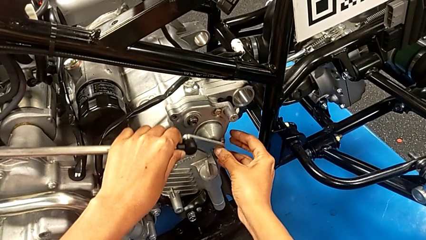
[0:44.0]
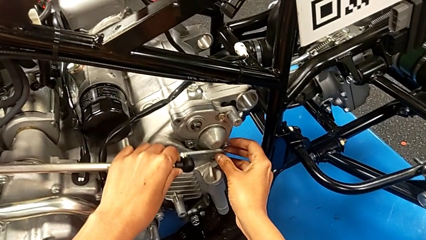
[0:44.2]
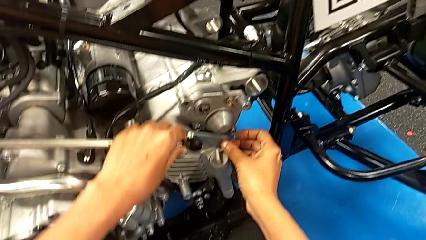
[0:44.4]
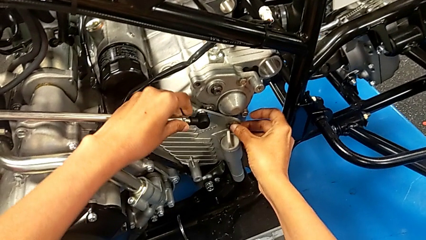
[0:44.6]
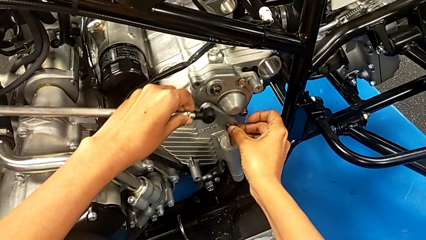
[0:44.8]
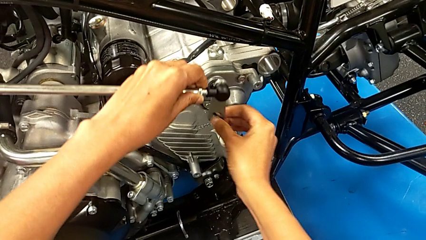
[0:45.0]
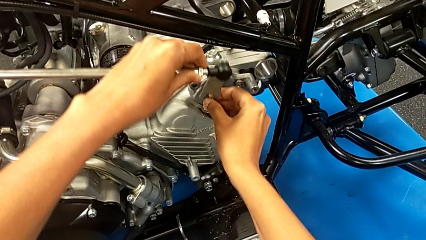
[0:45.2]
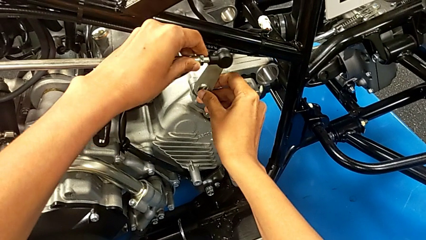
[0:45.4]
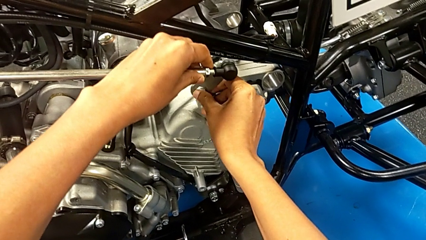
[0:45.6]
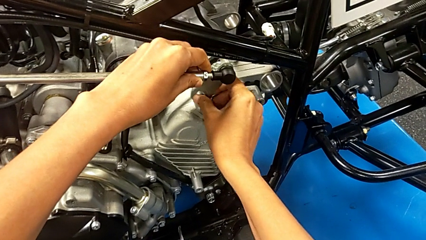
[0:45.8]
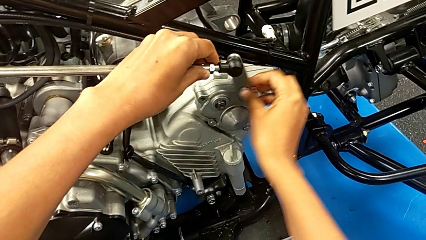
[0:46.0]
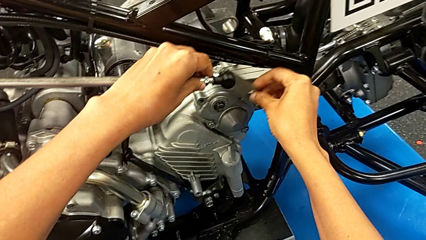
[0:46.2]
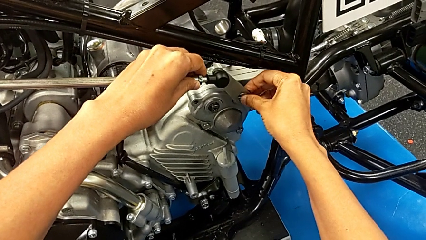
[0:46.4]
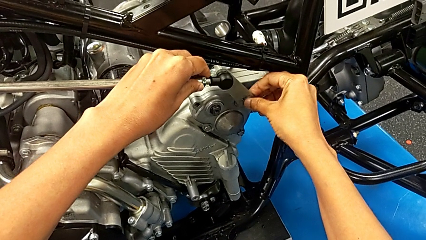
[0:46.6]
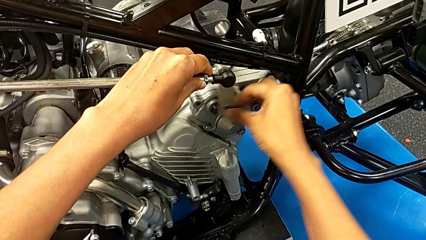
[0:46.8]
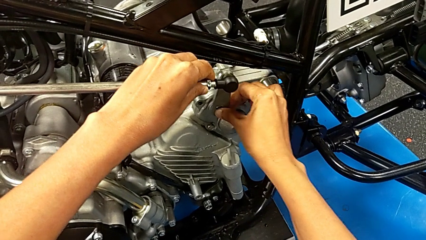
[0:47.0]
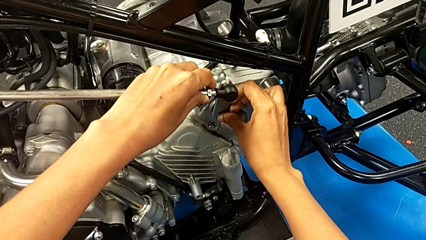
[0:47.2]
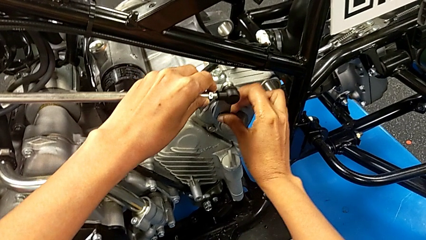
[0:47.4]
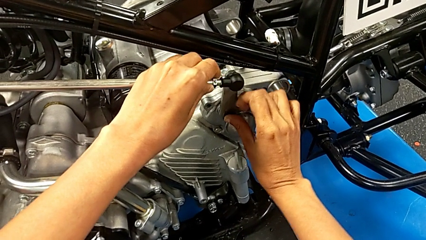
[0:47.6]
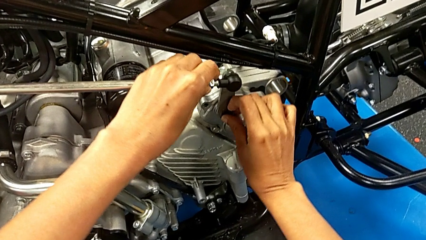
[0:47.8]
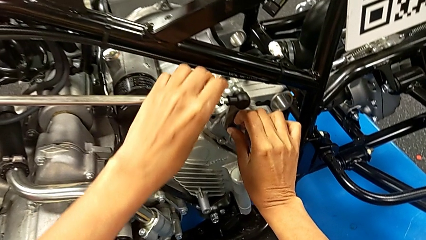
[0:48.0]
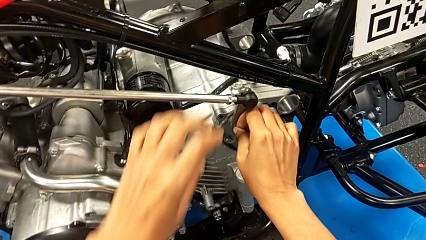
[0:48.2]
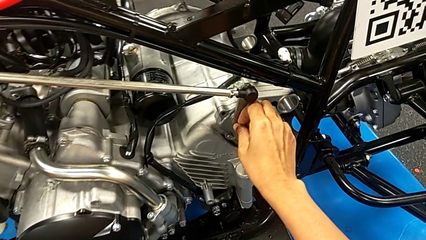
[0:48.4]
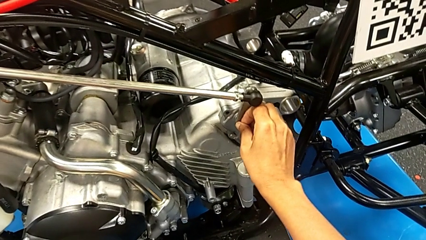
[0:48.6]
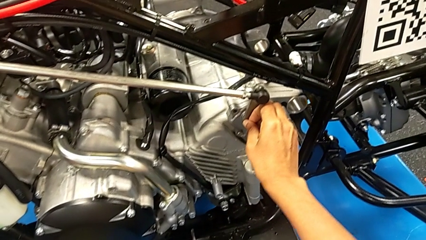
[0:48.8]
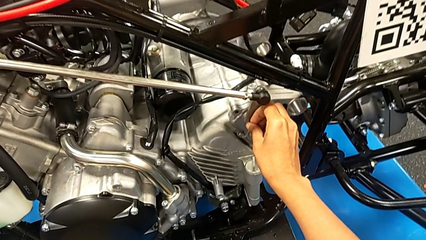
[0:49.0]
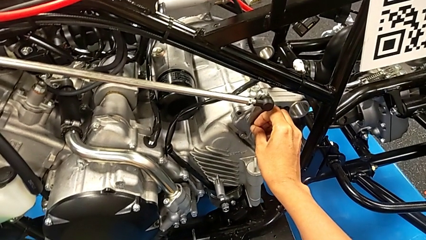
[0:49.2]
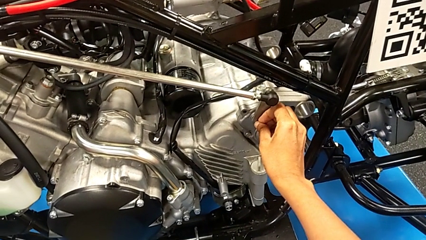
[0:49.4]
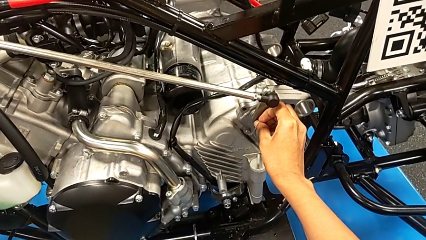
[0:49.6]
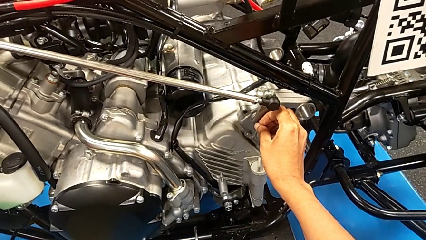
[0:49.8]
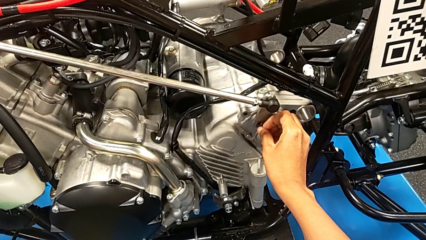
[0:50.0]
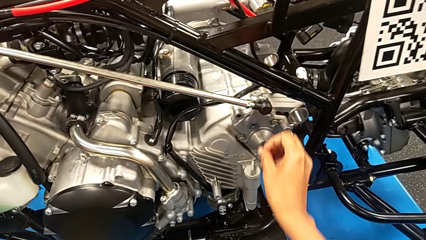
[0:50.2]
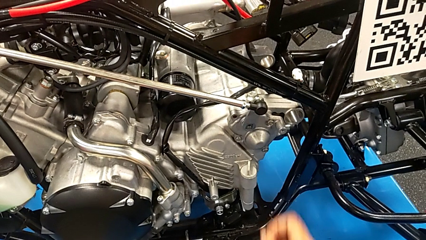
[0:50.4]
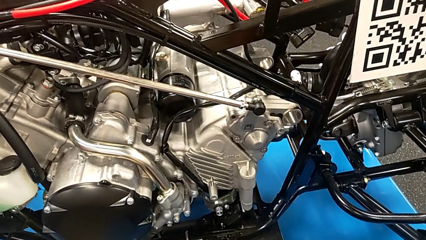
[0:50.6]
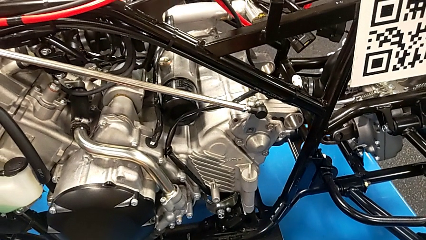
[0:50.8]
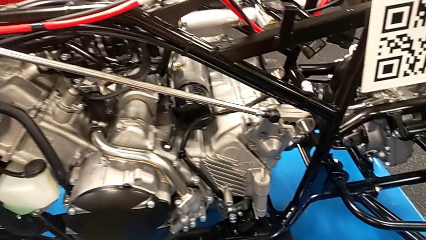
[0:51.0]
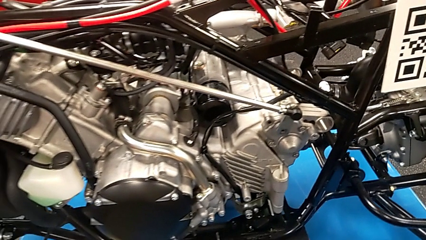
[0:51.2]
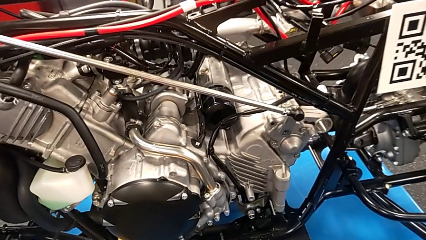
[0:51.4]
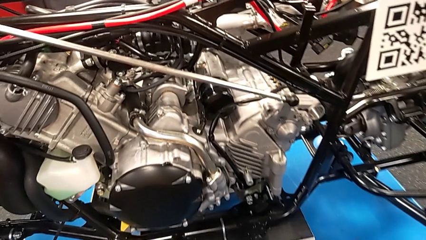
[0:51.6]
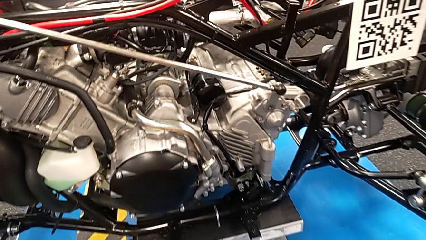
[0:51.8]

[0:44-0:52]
The camera wearer is assembling the shift arm. They insert the shift arm.

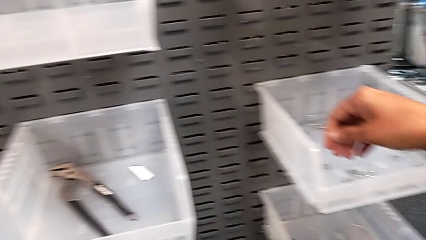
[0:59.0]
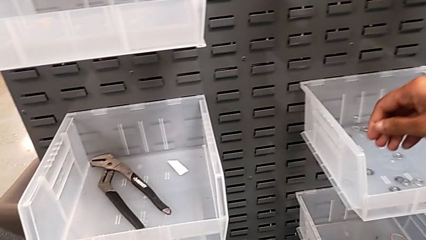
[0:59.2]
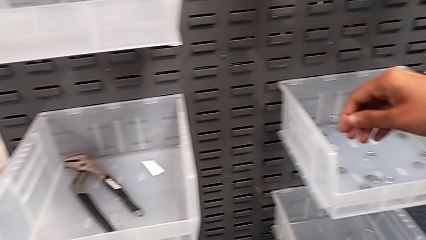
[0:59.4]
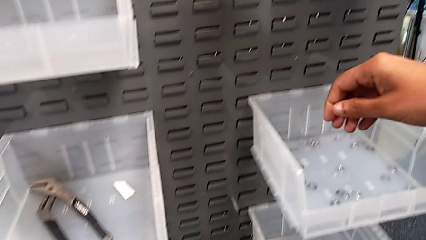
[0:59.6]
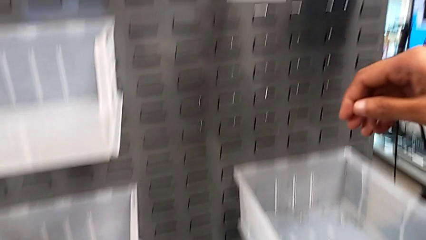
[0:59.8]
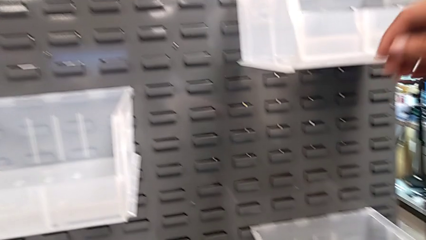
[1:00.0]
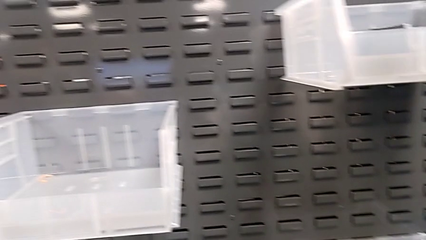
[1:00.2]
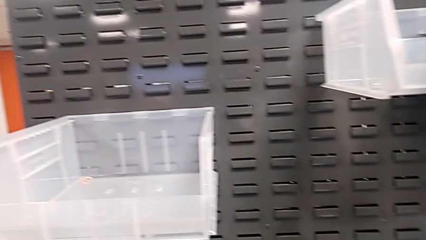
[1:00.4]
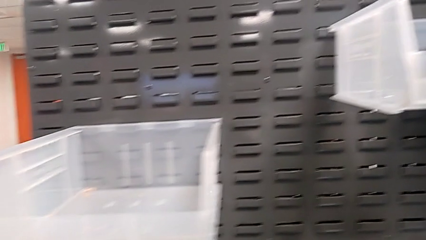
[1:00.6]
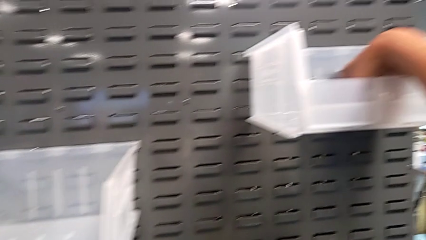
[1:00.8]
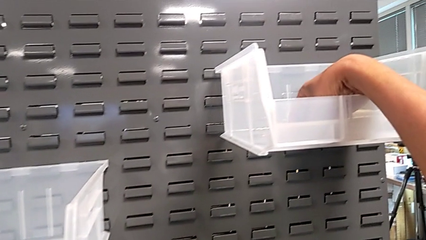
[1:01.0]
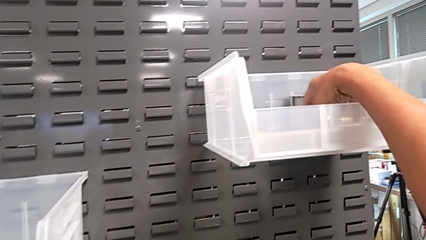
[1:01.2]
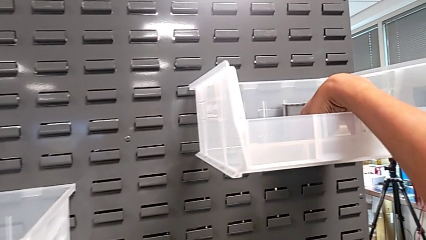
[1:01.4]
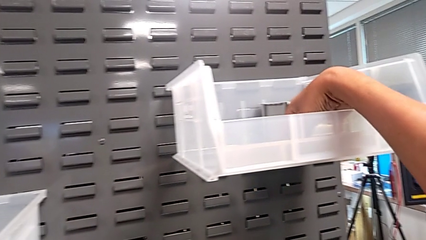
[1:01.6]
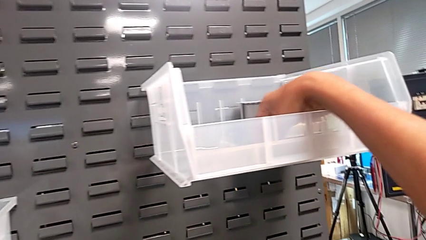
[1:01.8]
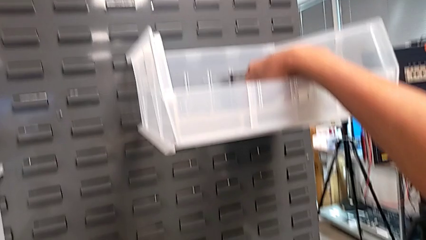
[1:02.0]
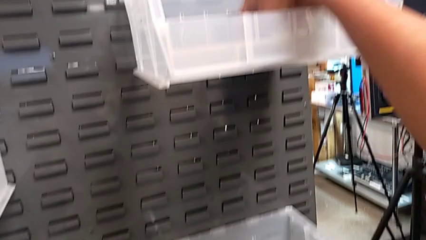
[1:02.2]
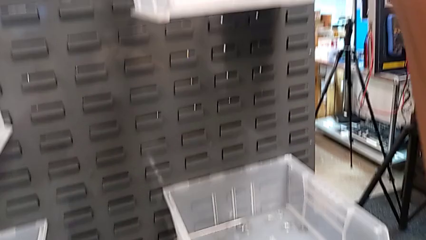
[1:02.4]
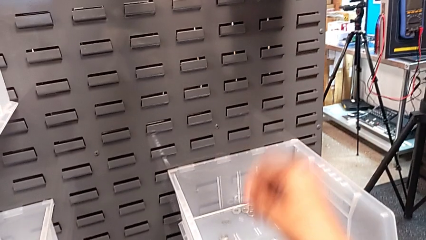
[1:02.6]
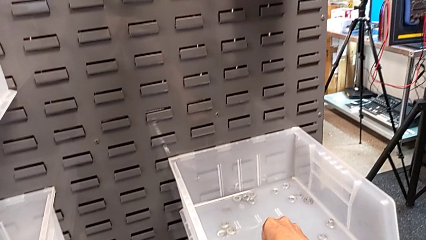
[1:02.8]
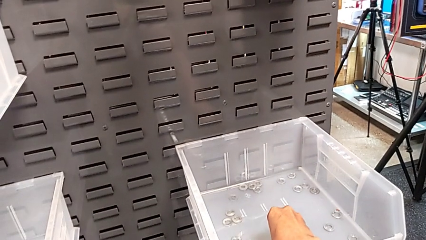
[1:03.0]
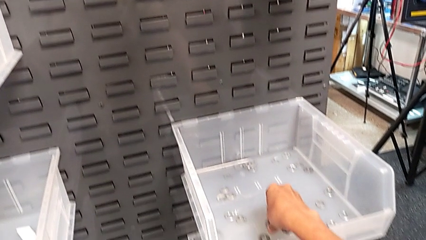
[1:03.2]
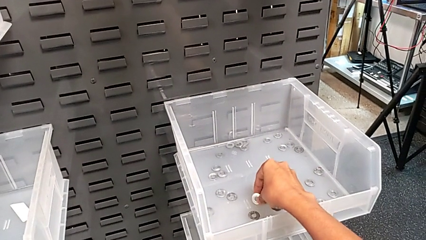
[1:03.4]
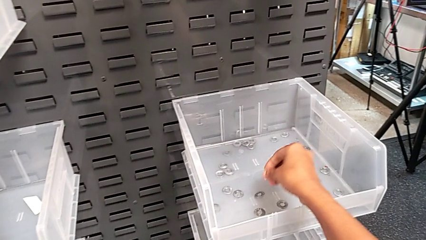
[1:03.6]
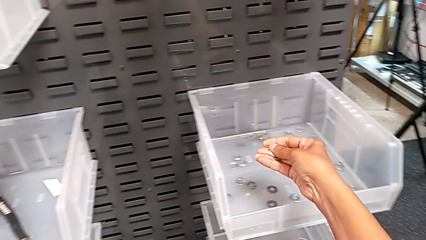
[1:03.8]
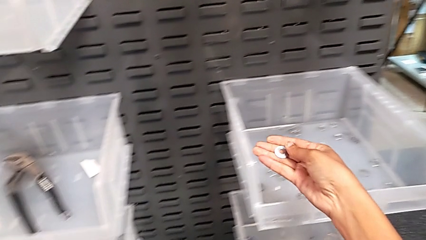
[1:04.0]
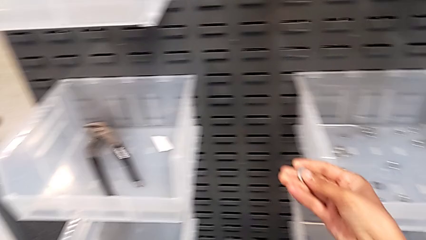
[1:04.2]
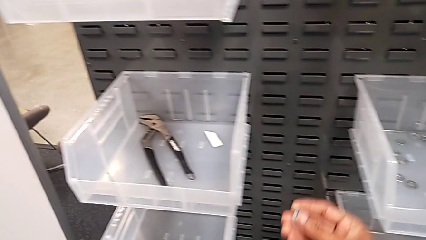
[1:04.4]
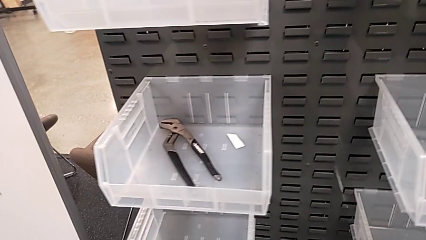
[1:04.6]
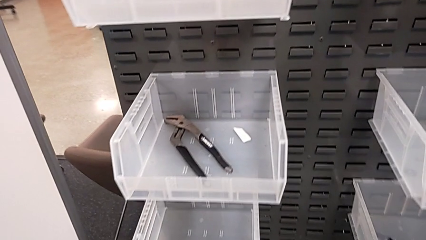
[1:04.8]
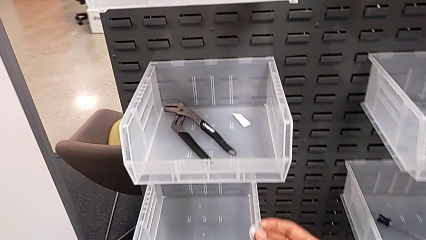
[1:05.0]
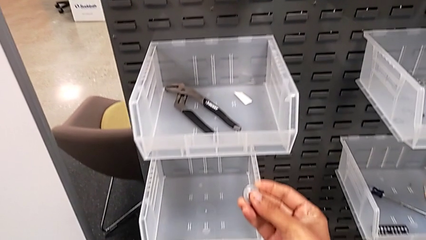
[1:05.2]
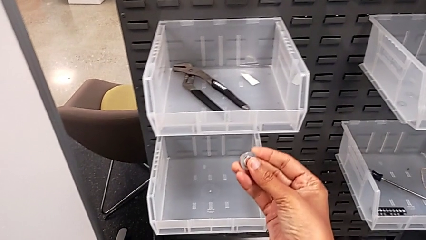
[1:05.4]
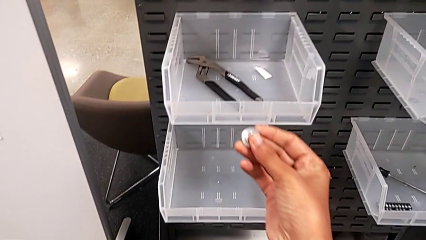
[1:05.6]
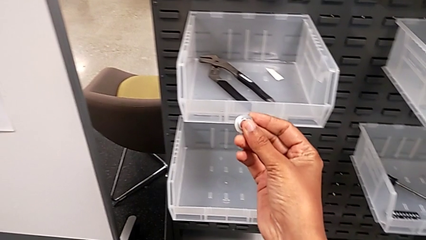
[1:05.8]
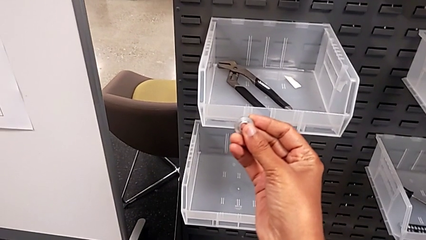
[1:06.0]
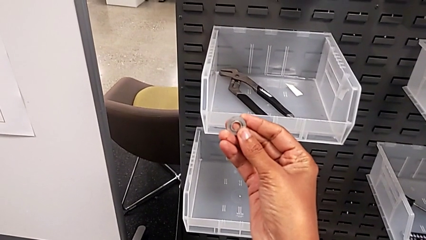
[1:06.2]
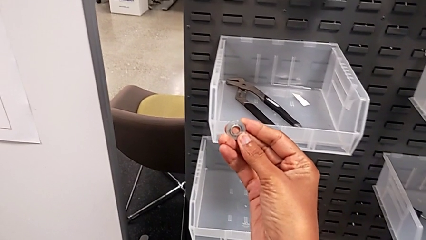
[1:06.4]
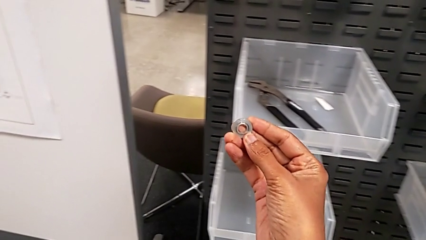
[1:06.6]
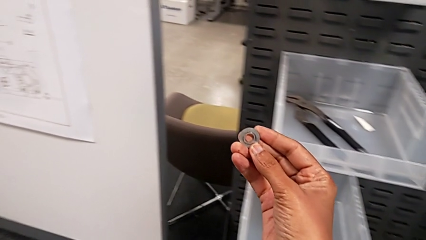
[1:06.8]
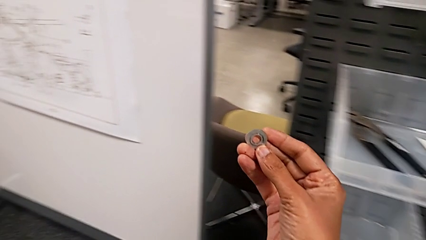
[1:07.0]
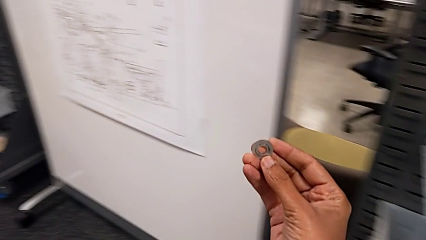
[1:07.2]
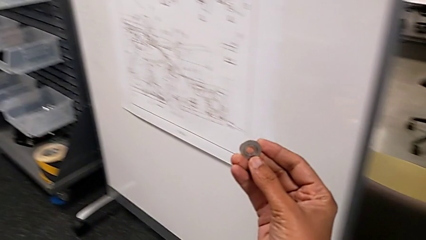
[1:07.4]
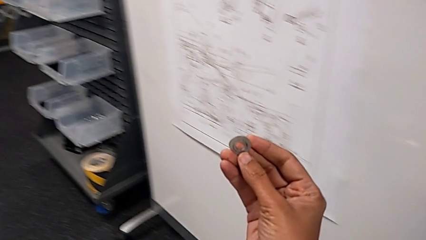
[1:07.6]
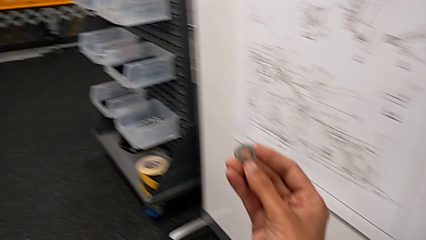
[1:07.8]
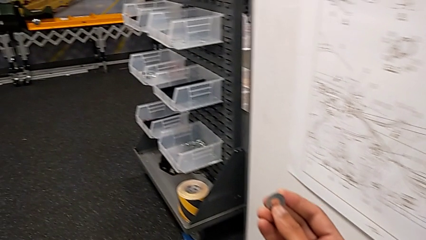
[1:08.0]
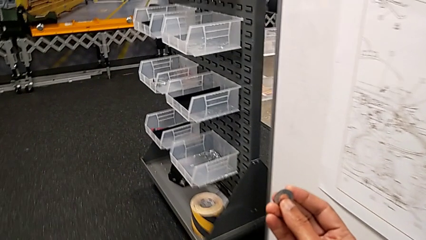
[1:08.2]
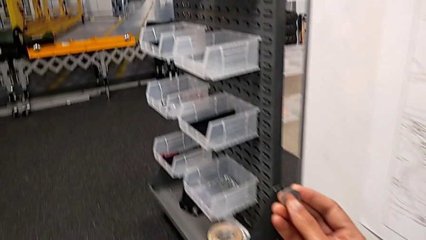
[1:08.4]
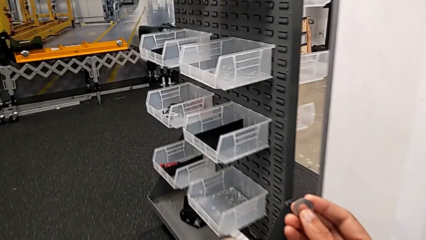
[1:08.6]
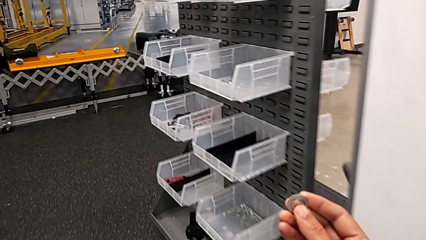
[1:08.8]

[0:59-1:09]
The camera wearer is grabbing a washer. They wrongly grab the wrong washer, grab the washer and begin to hold it.
